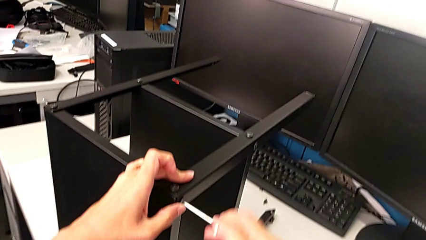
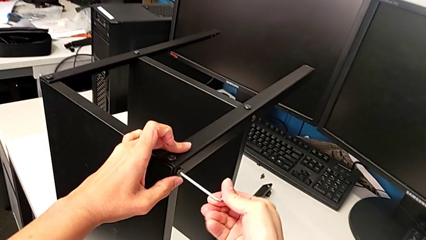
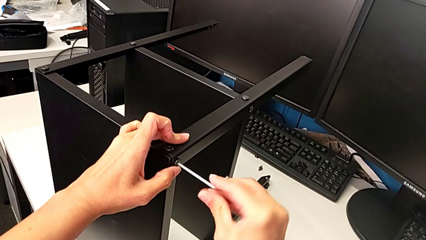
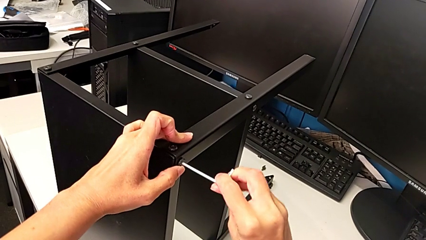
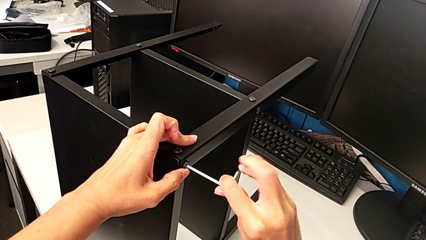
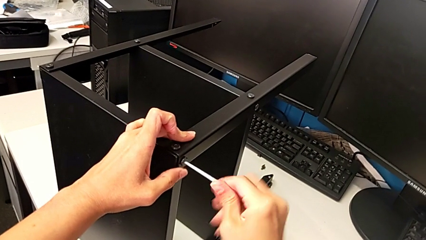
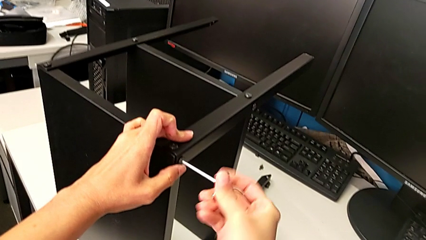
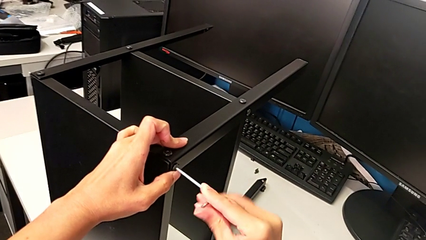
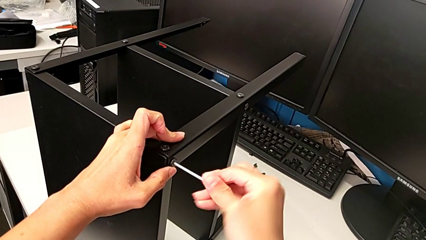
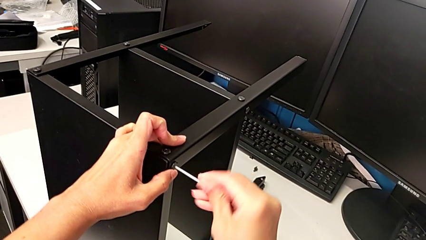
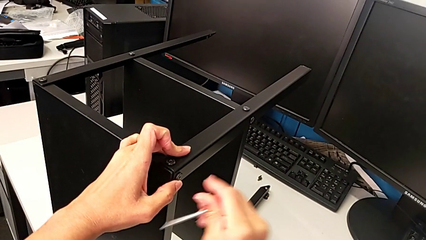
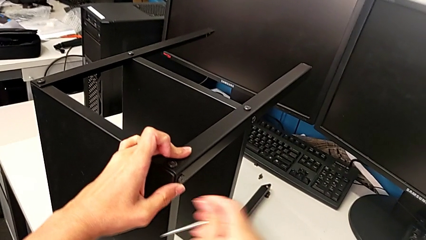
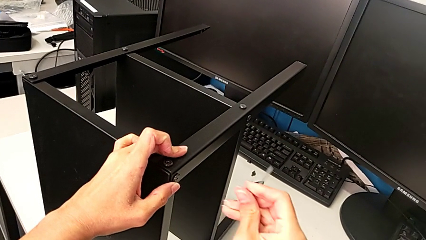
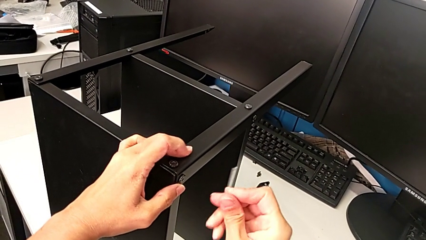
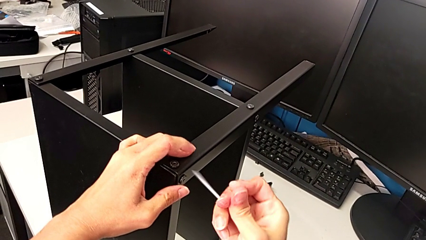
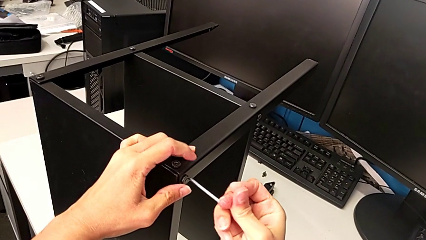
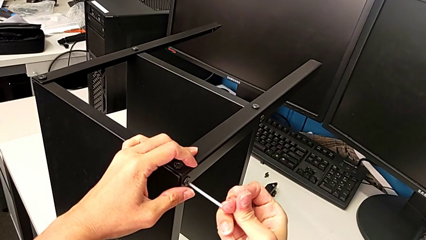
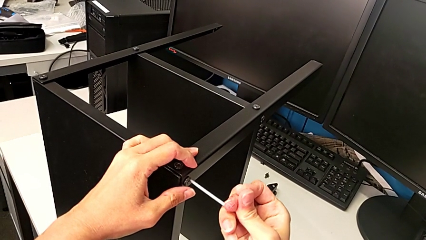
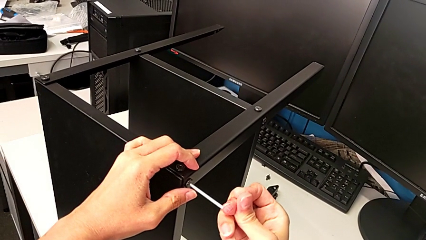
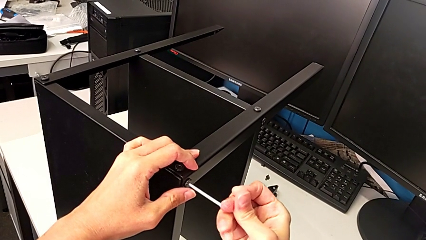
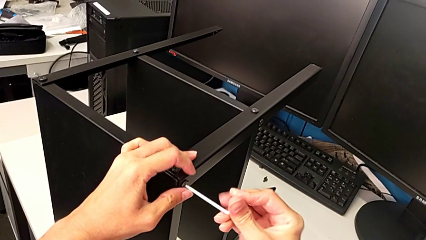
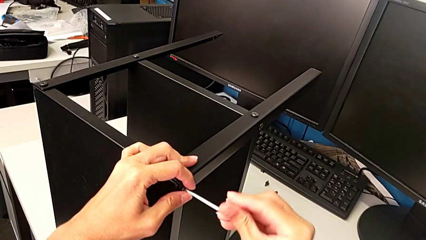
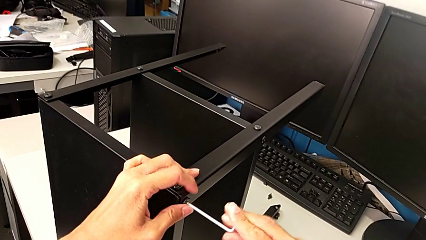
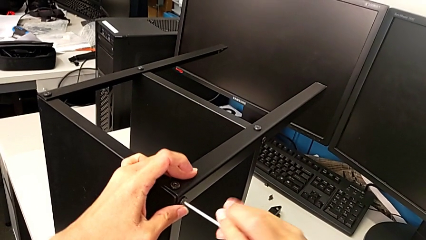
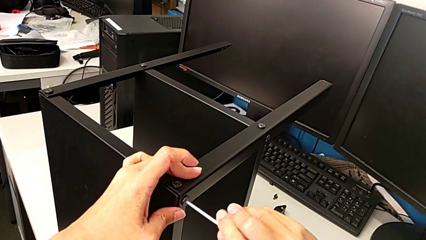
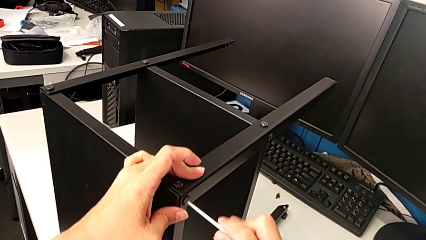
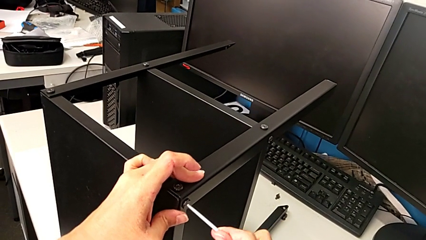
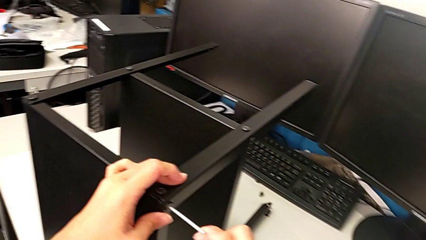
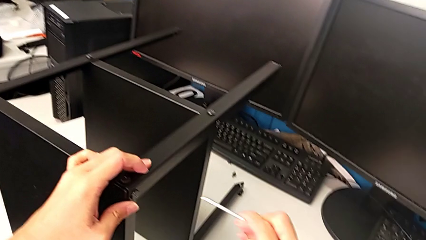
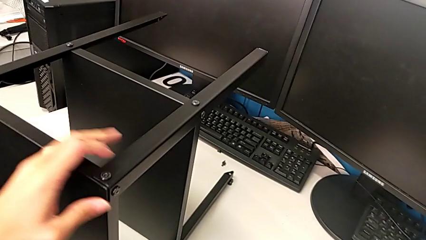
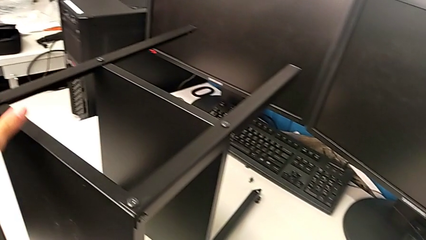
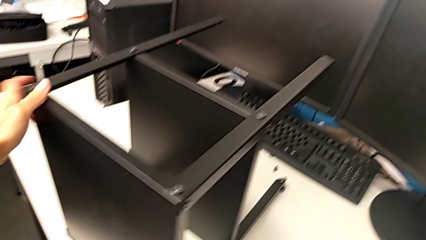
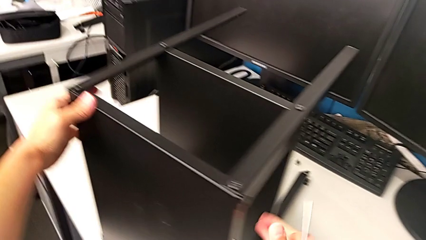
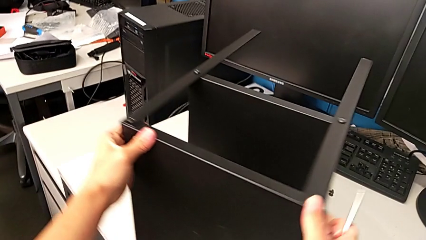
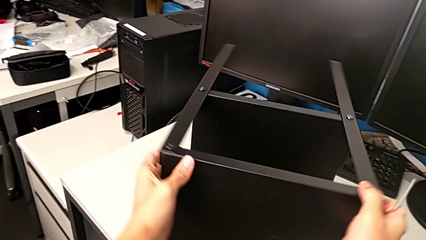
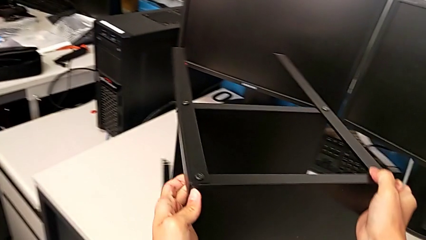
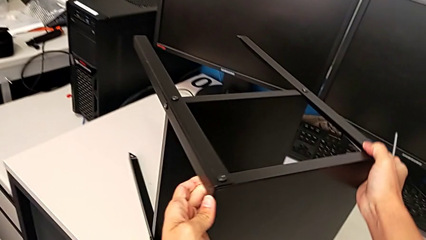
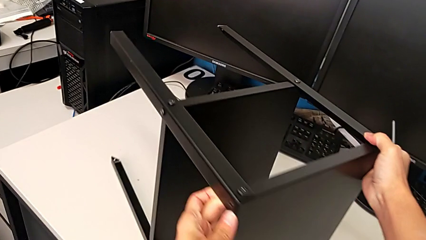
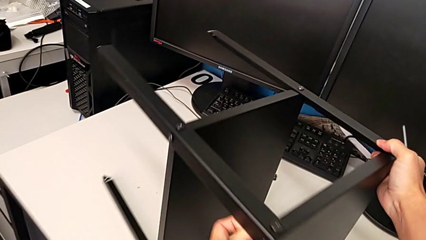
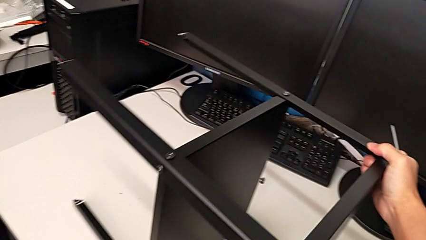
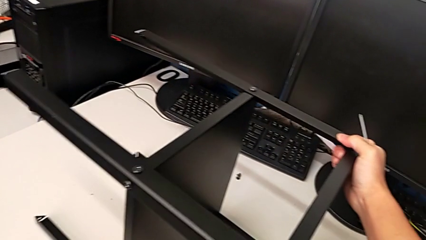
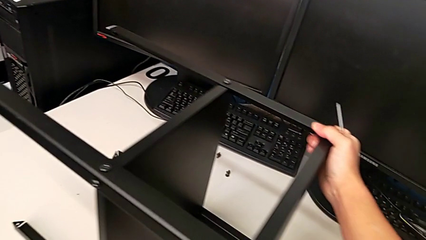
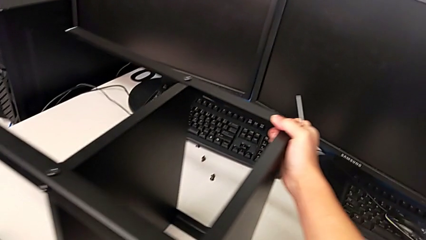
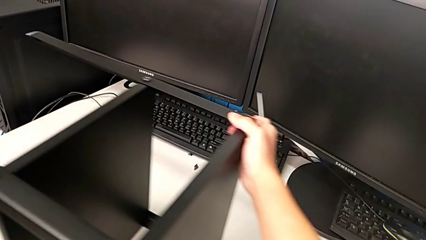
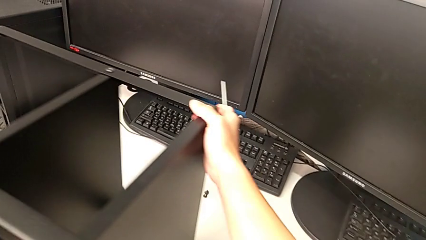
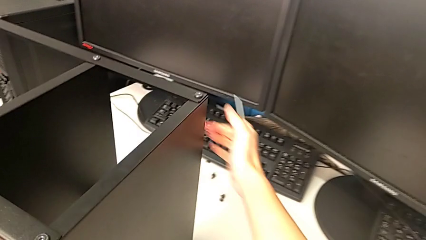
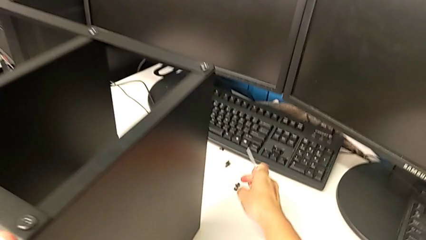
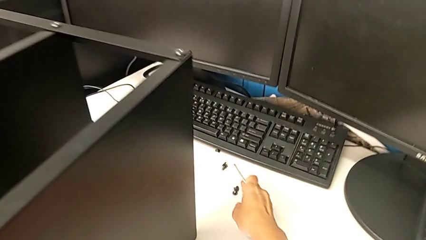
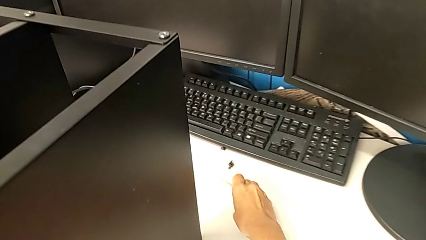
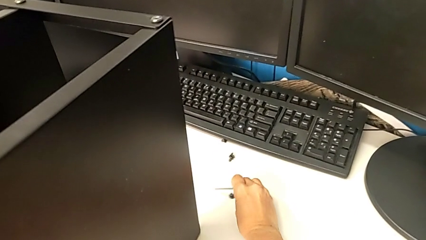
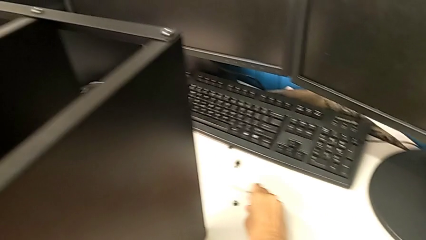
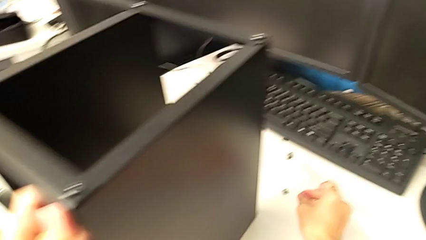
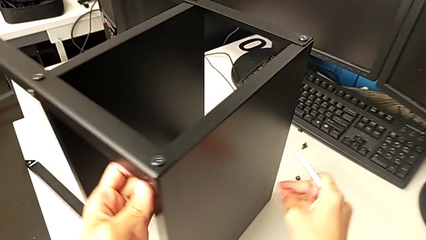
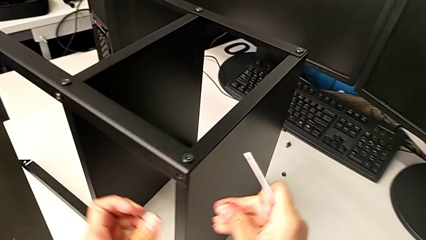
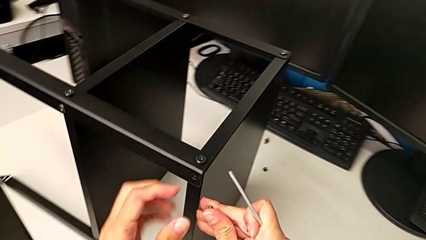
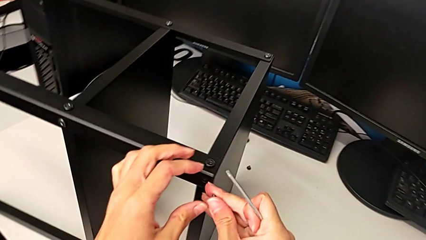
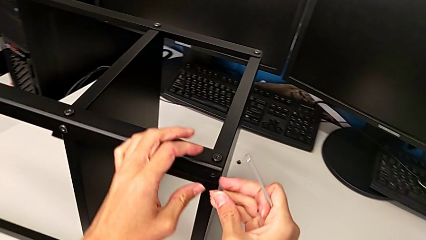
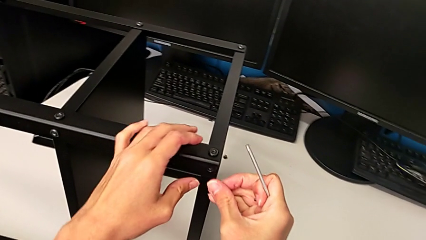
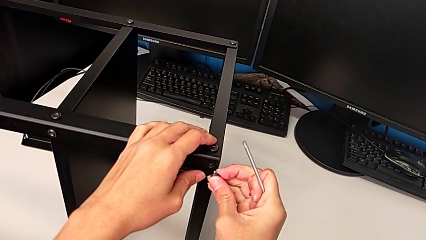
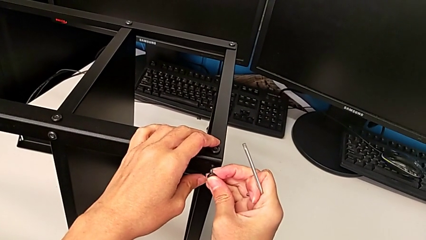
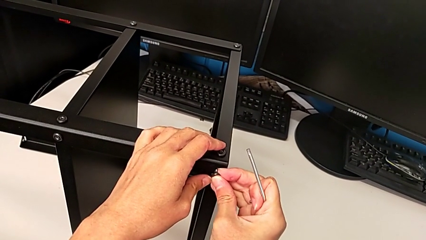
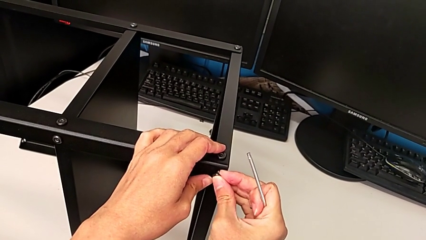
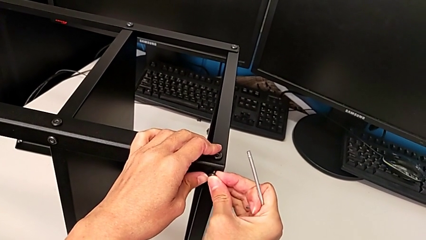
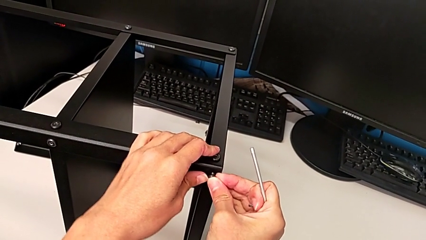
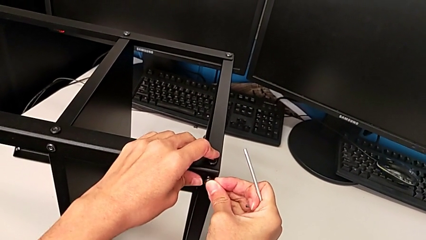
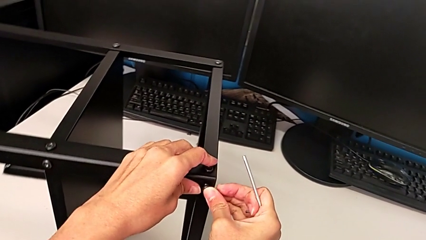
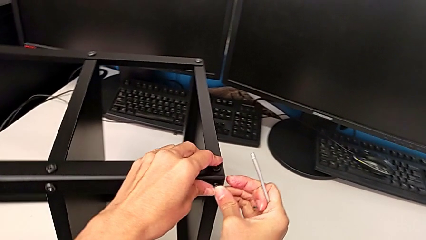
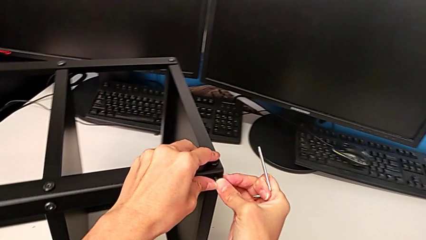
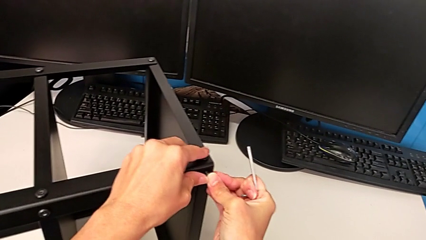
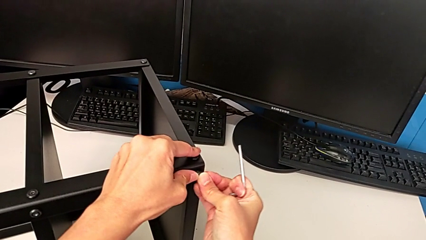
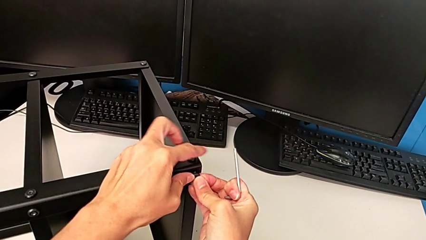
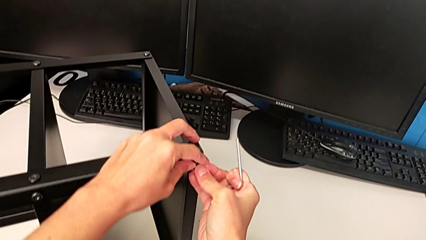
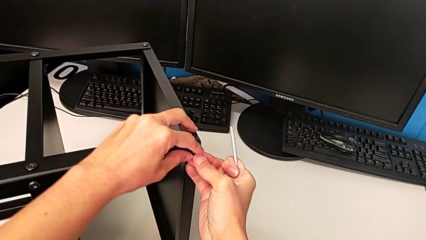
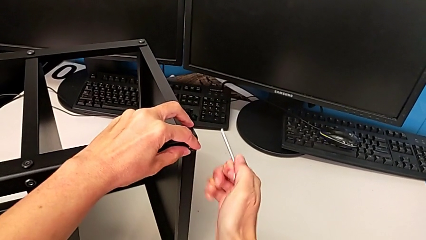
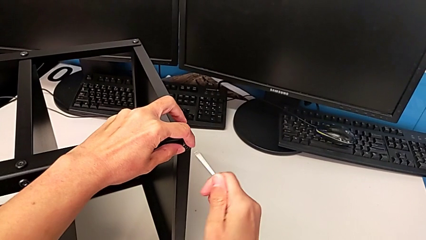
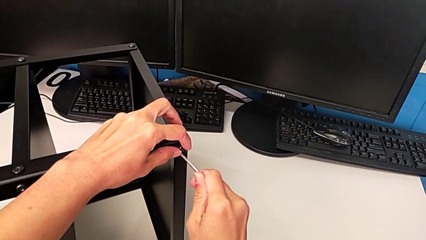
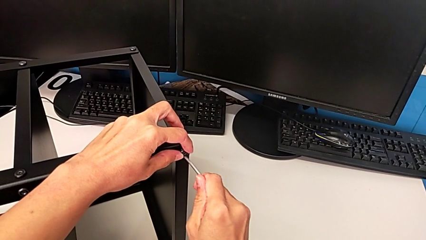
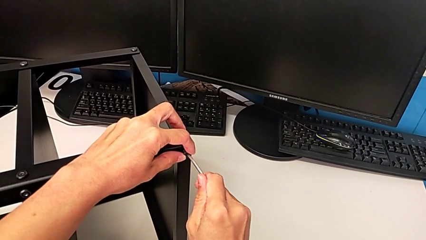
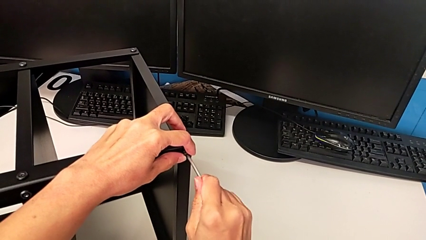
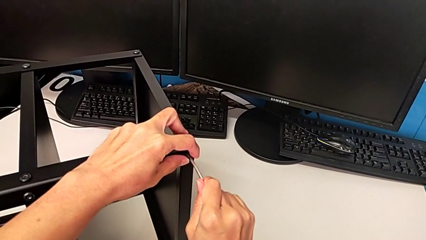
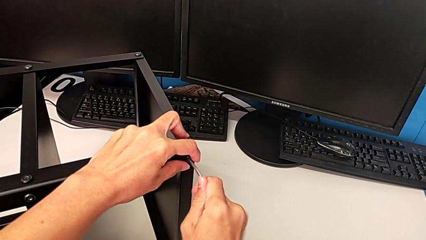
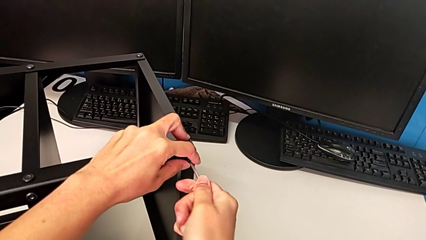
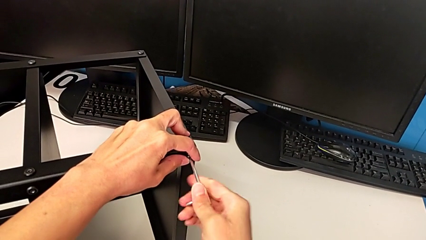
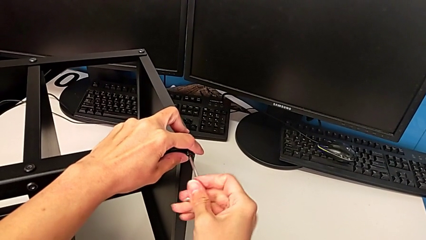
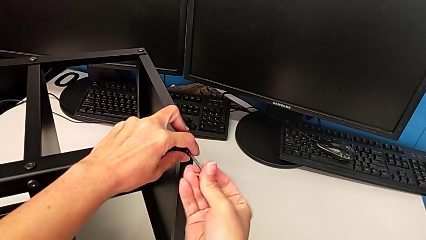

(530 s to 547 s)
The camera wearer is screwing the second leg. They screw the third hex socket head, withdraw the Allen wrench, insert it, screw the hex socket head, withdraw the Allen wrench, rotate the nightstand, grab the fourth hex socket head, insert it and insert the Allen wrench.
